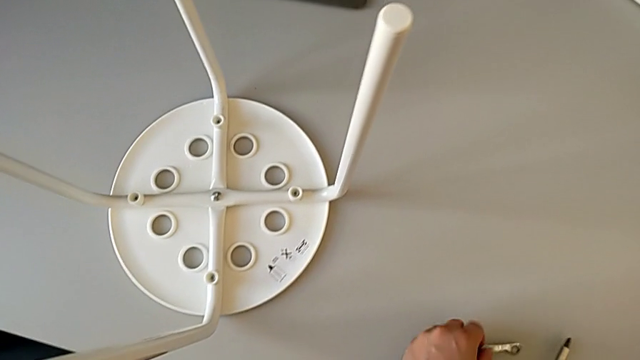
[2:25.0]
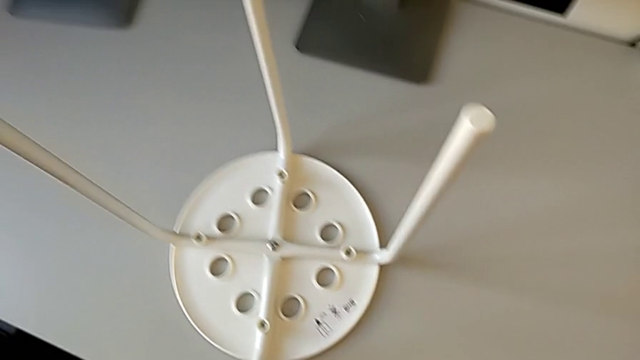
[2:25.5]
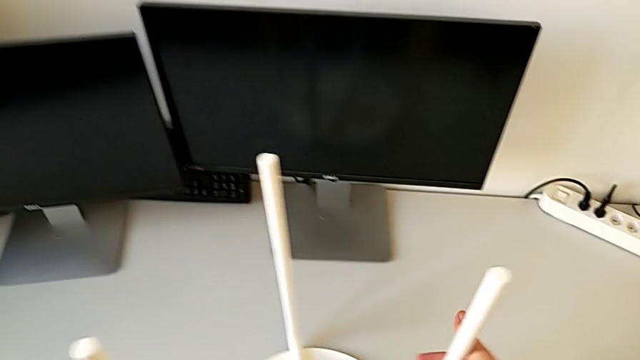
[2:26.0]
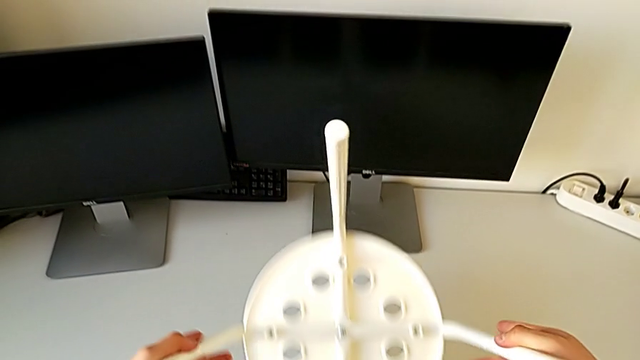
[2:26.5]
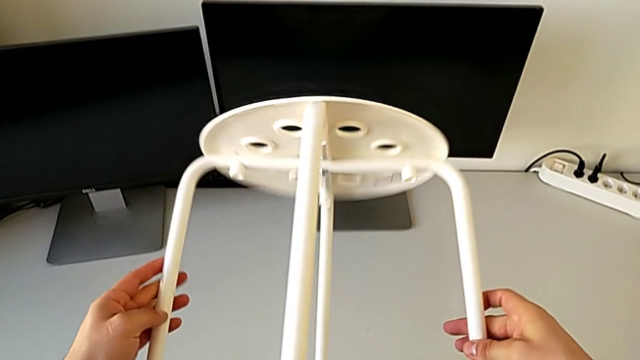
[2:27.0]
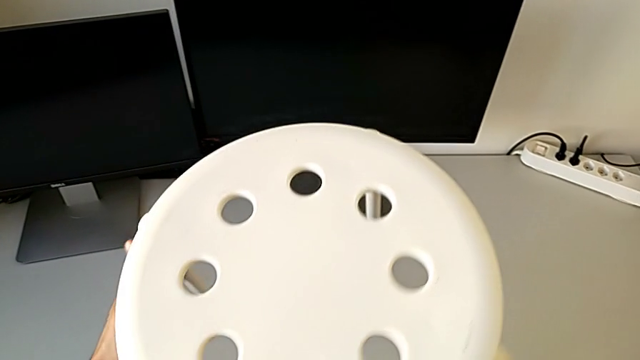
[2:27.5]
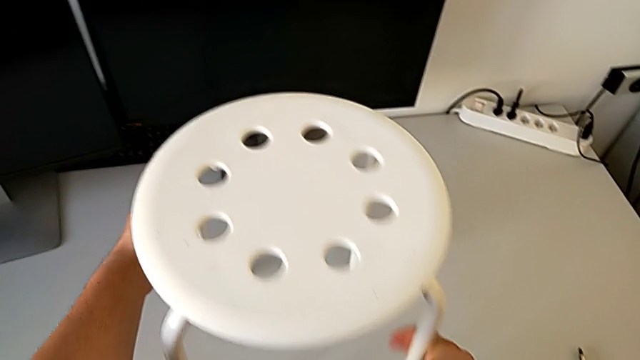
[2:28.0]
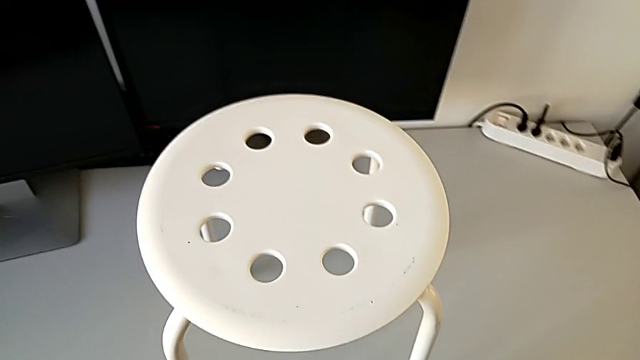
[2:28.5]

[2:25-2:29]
The camera wearer is assembling the seat. They place the hexagonal wrench with the left hand, place the screwdriver and rotate the stool.
